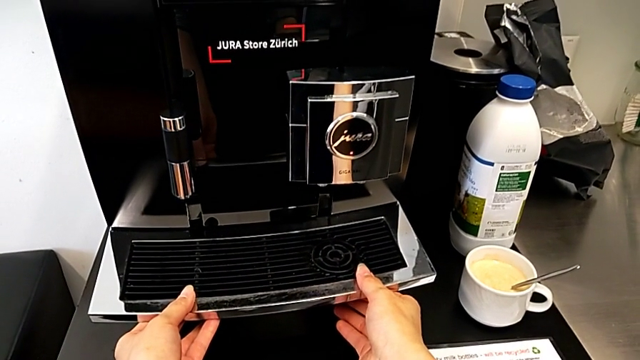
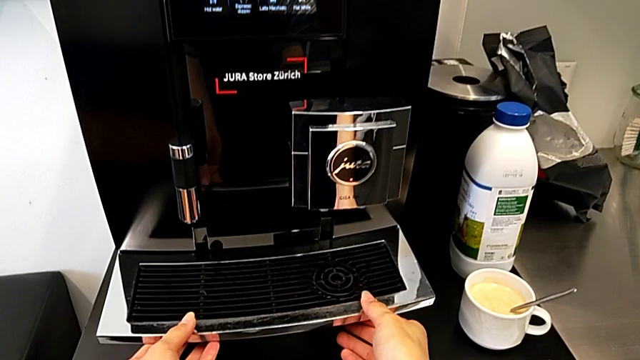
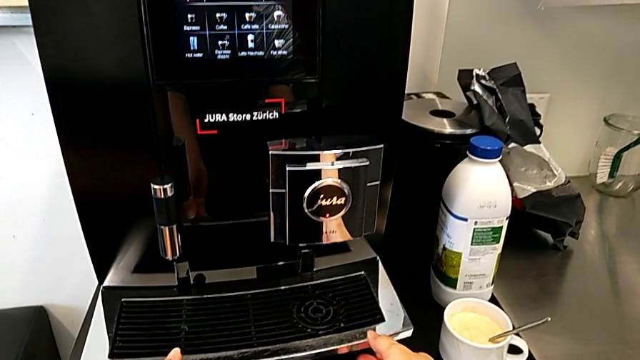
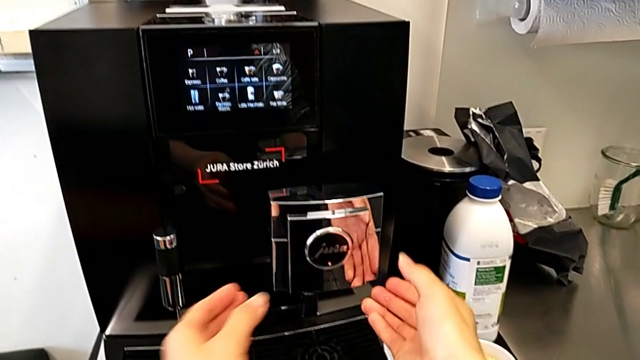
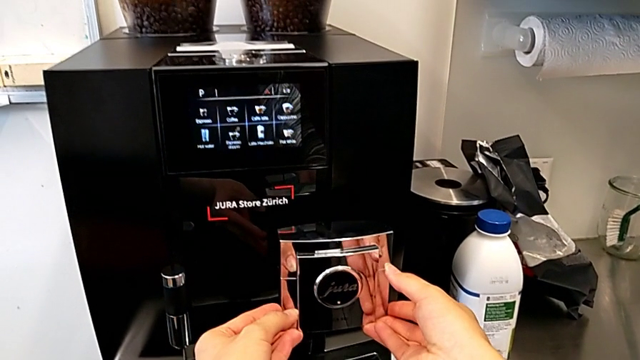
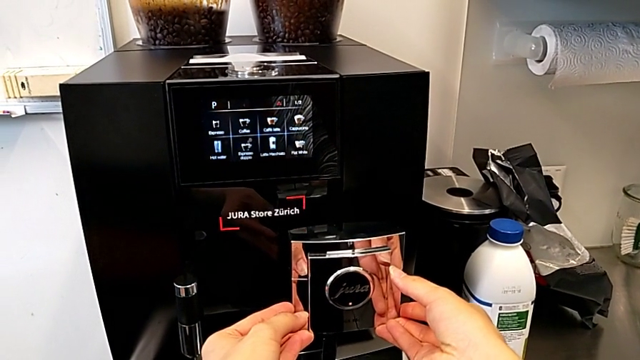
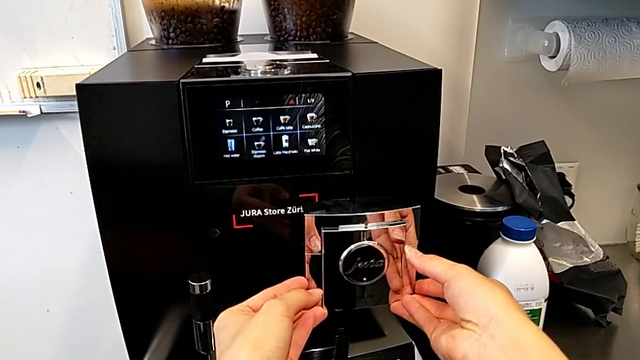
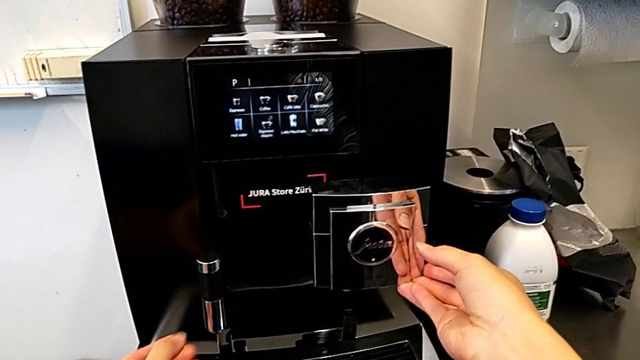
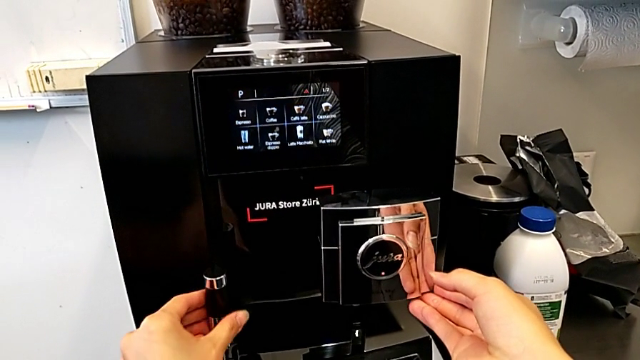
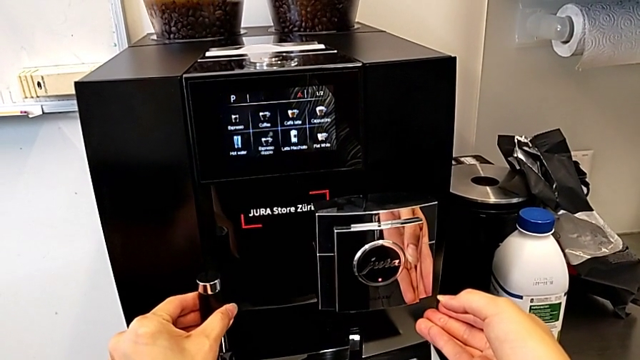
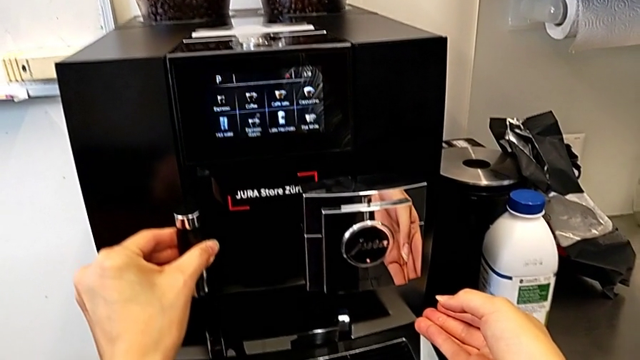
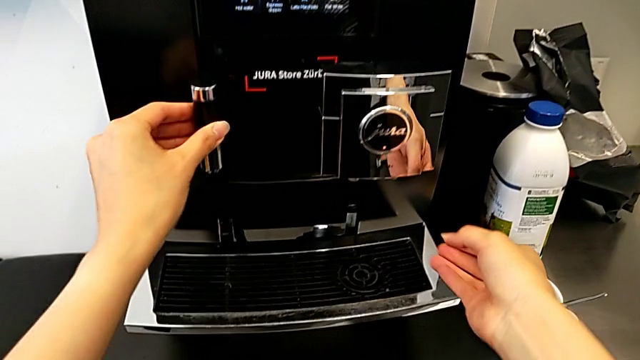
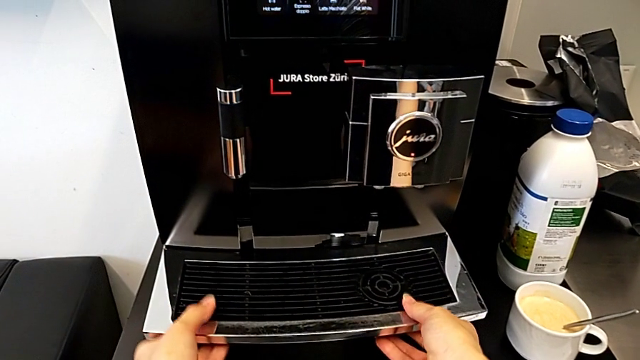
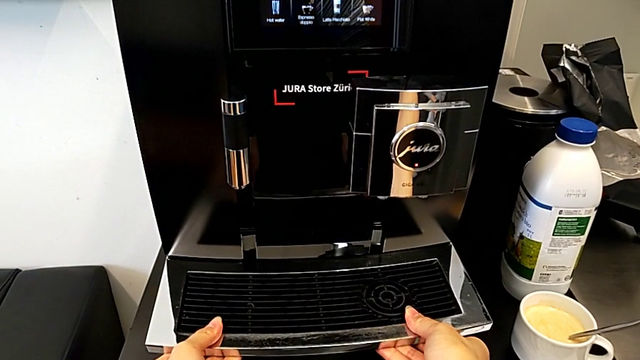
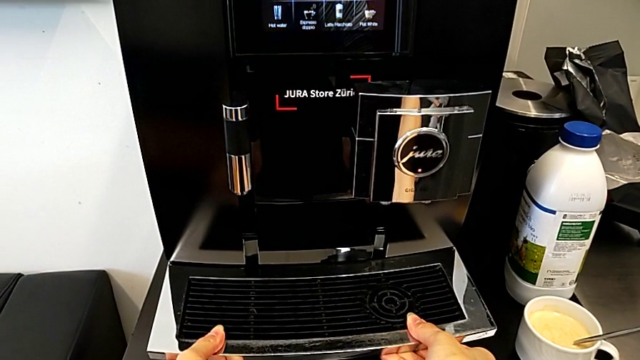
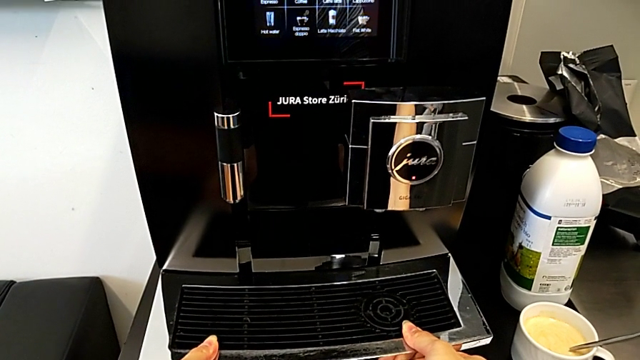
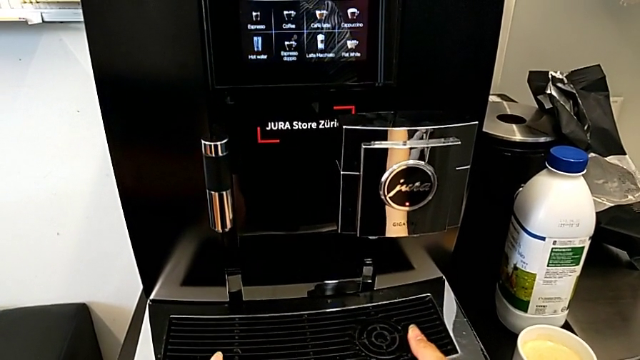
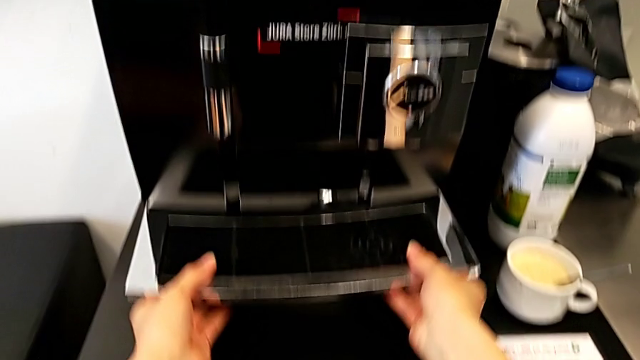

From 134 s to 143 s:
The camera wearer is emptying the drip tray. They grab the top drip tray, lift the middle front dispenser, lift the dispenser and grab the drip tray.

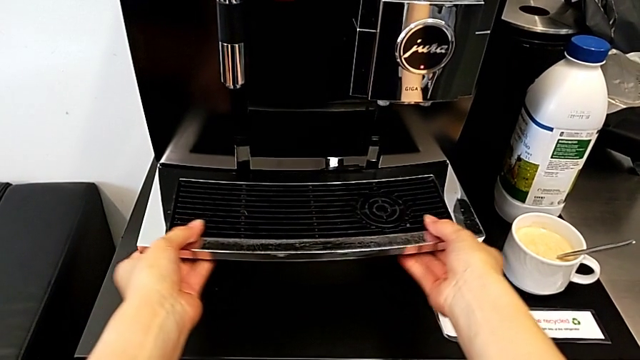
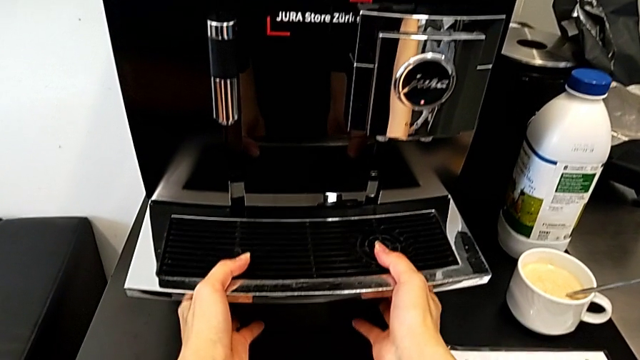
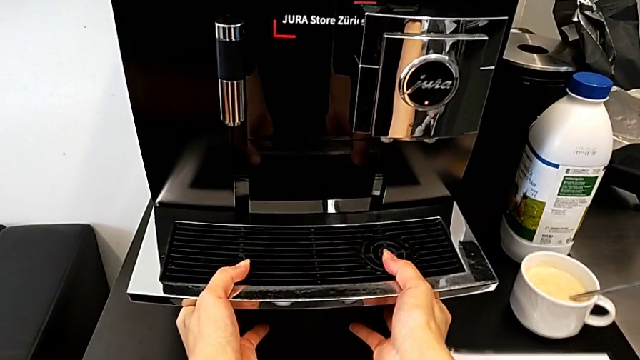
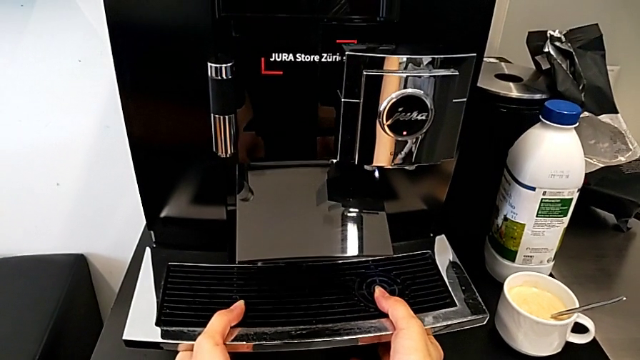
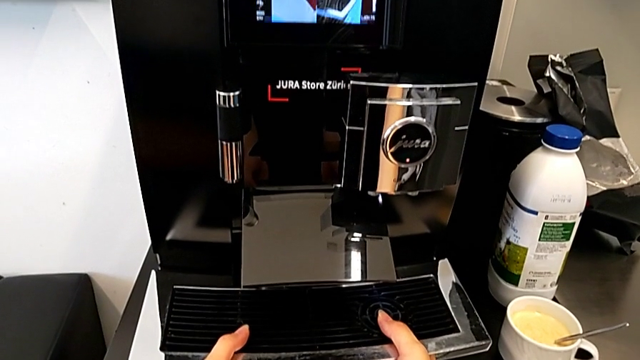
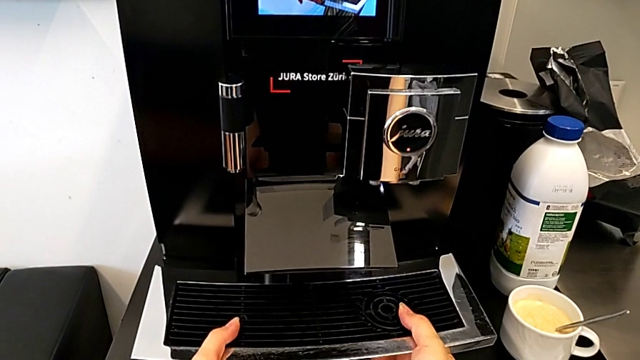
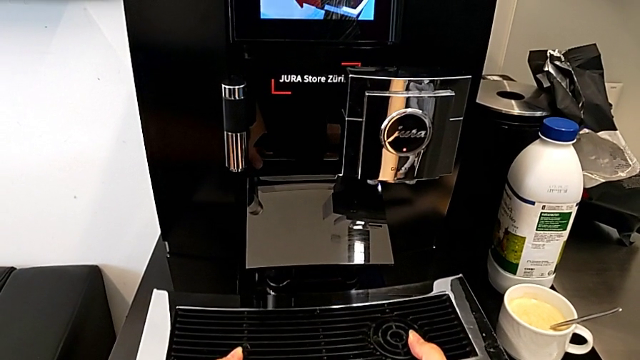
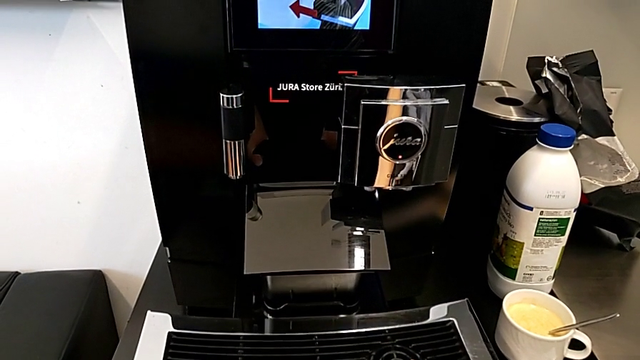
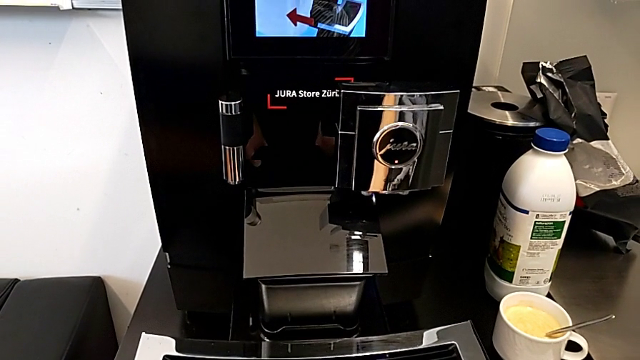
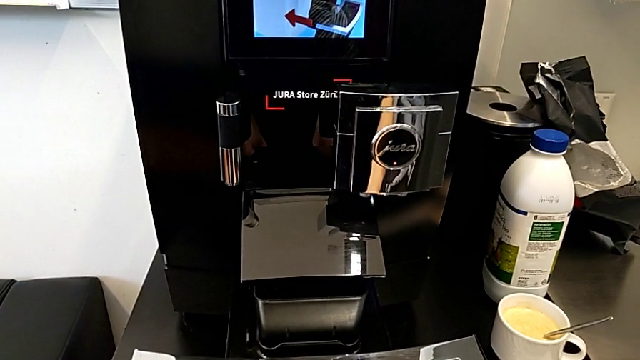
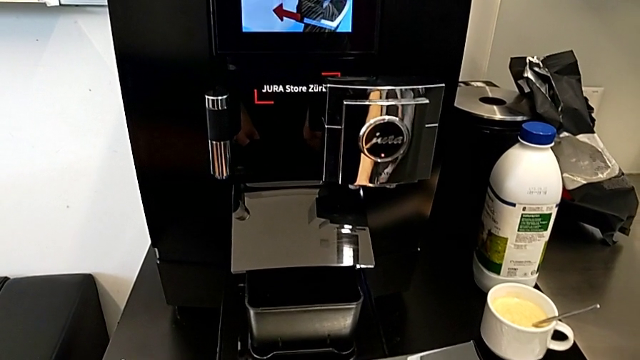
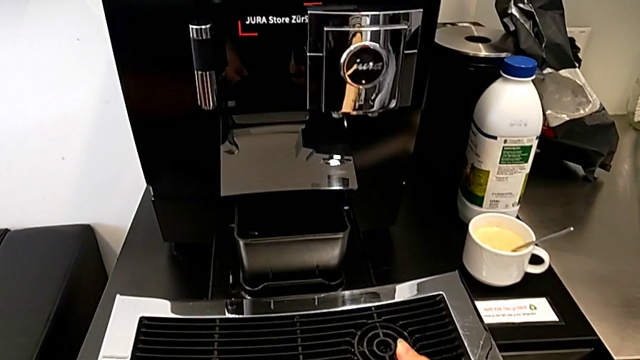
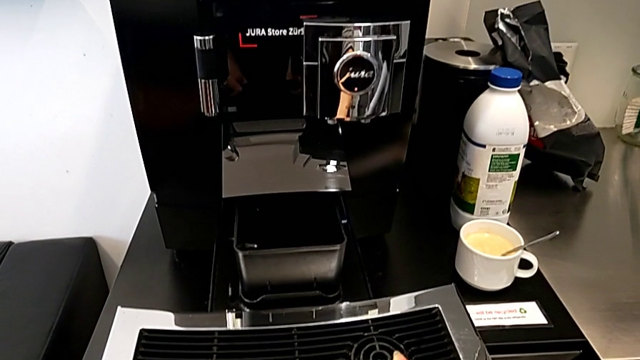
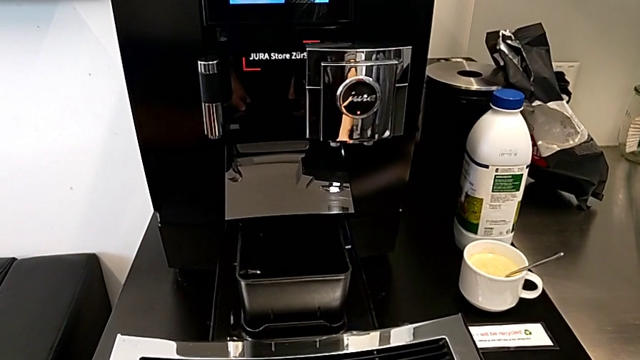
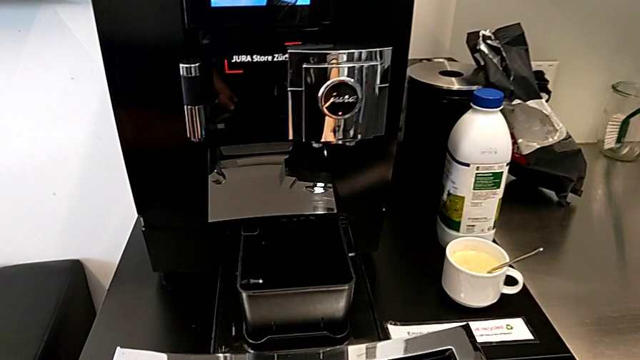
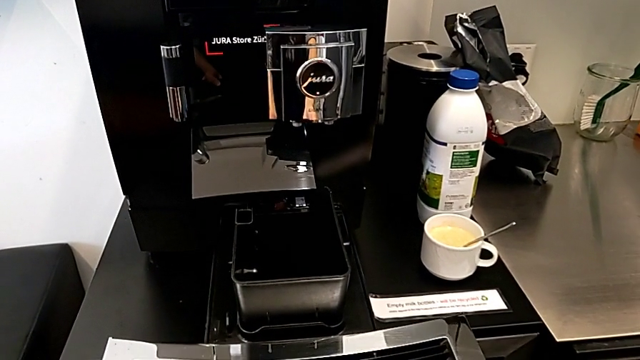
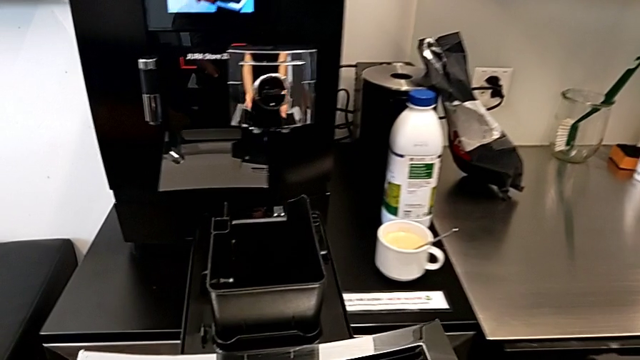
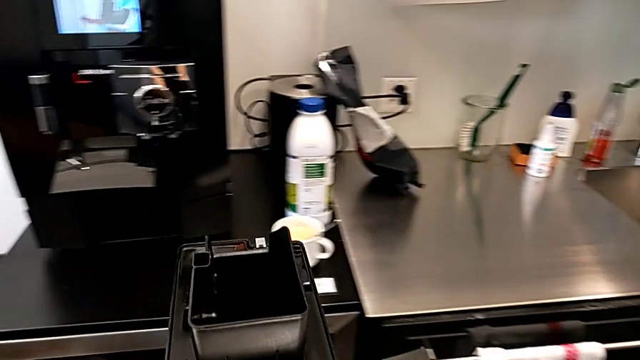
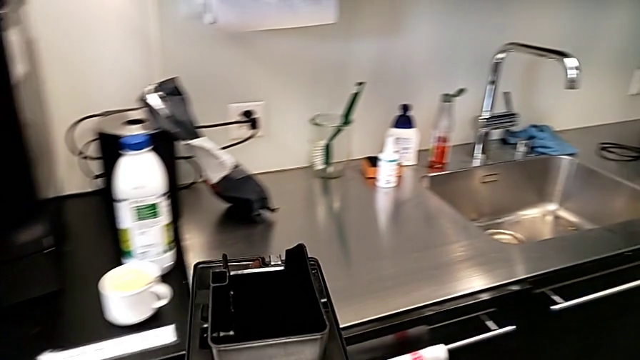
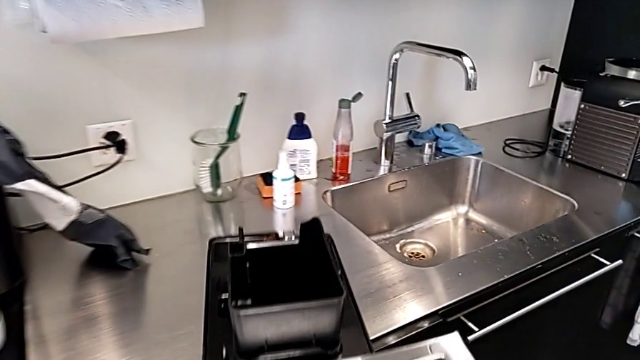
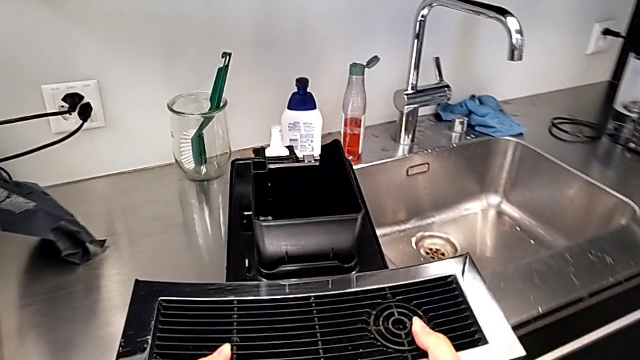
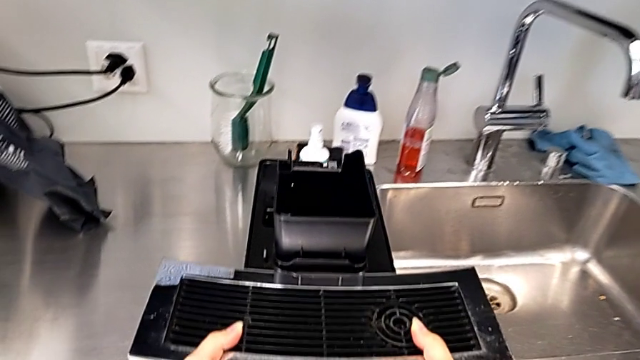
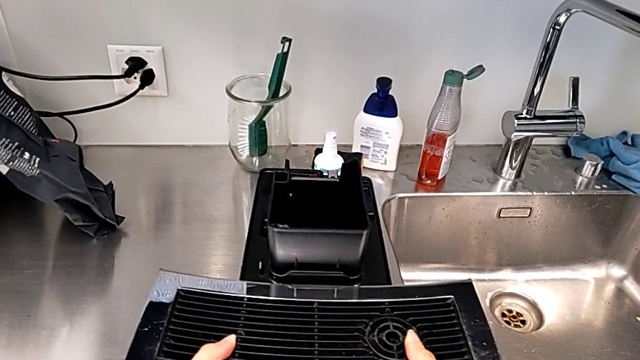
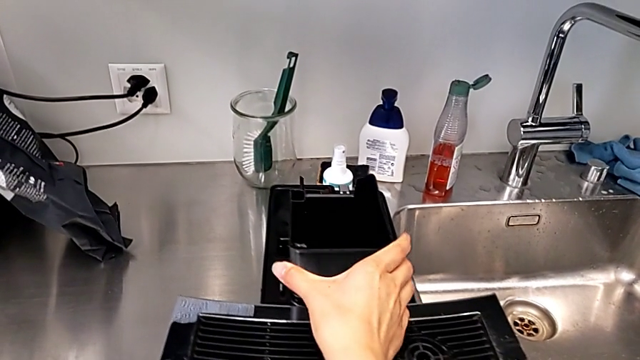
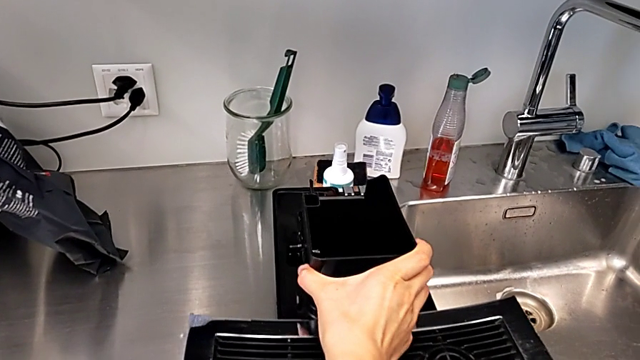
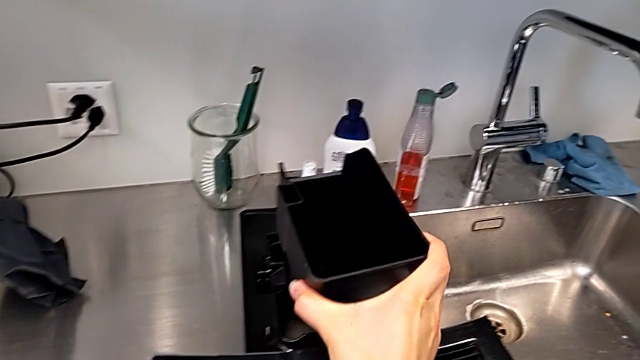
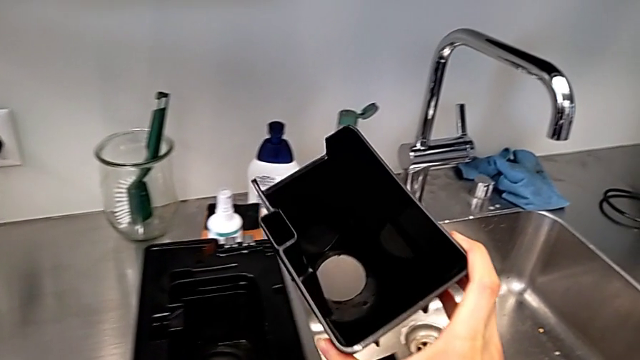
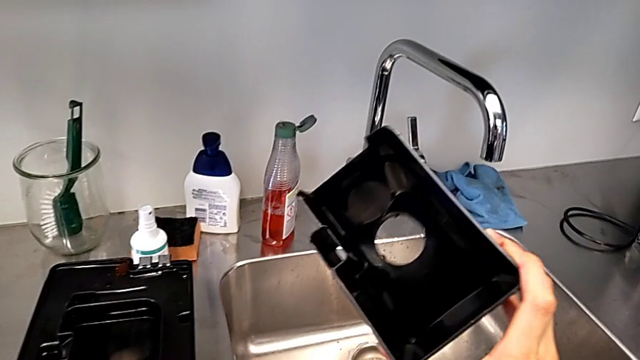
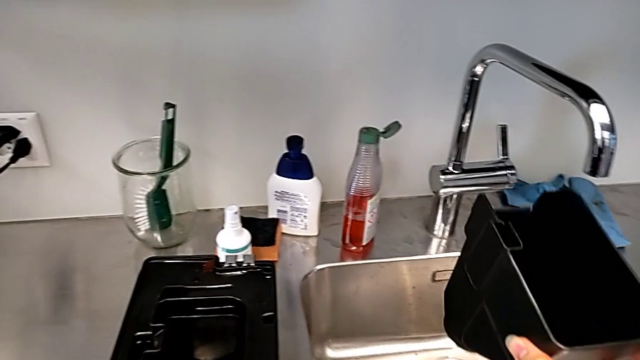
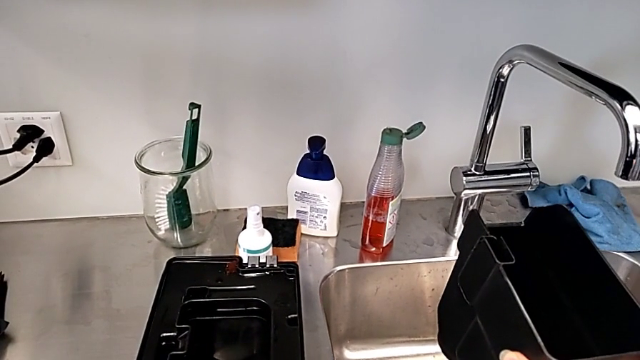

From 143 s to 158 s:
The camera wearer is emptying the drip tray. They pull the drip tray, place it and withdraw it.
